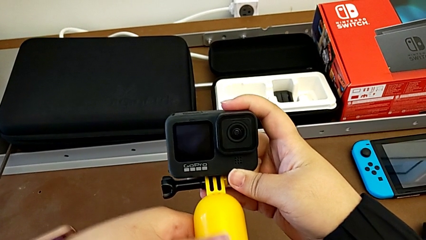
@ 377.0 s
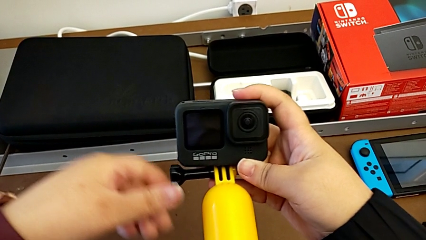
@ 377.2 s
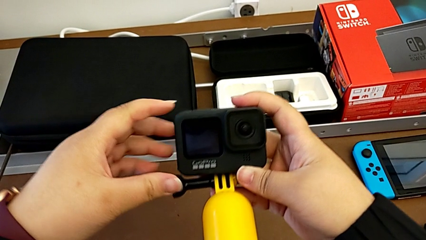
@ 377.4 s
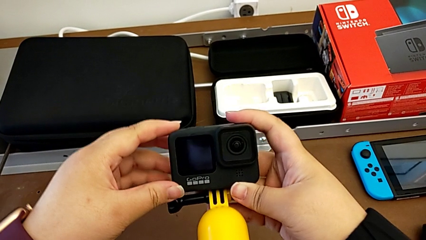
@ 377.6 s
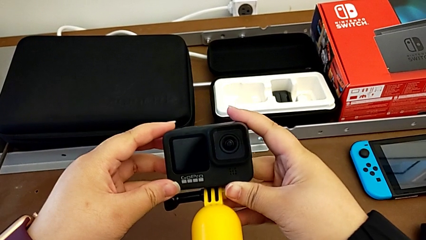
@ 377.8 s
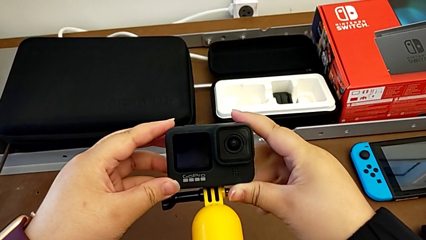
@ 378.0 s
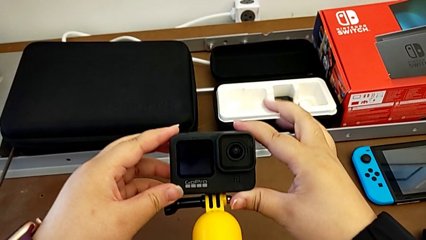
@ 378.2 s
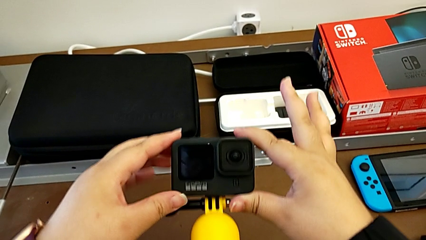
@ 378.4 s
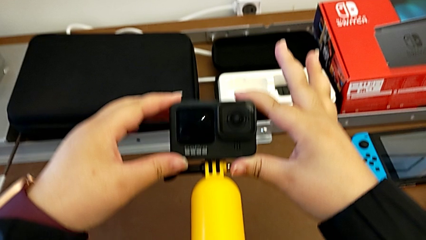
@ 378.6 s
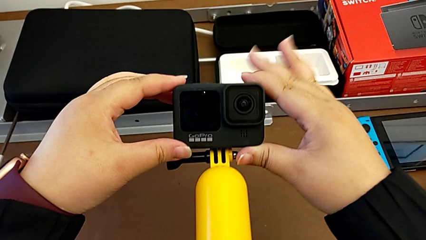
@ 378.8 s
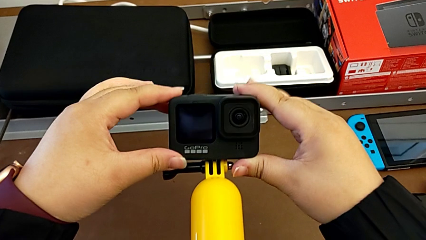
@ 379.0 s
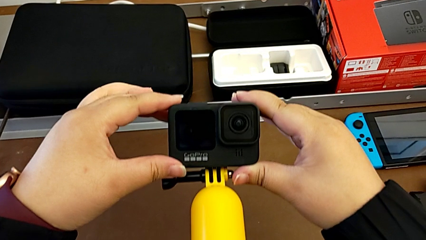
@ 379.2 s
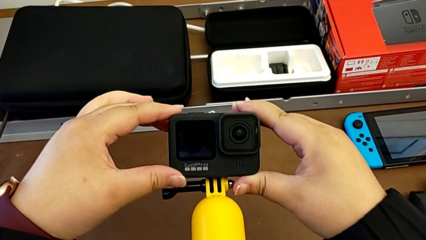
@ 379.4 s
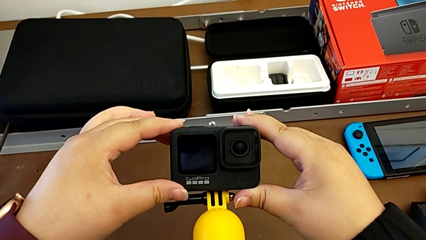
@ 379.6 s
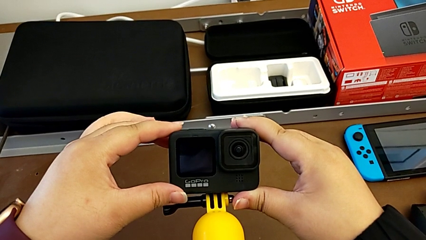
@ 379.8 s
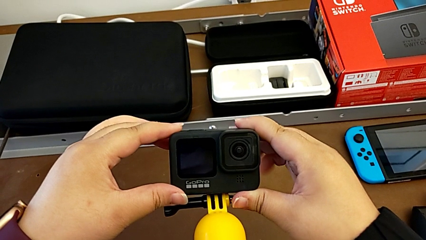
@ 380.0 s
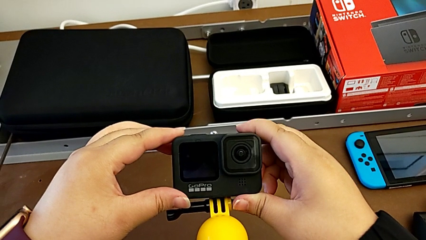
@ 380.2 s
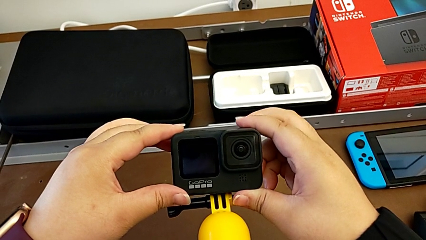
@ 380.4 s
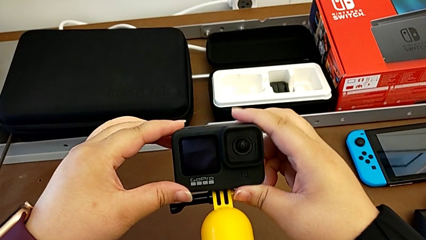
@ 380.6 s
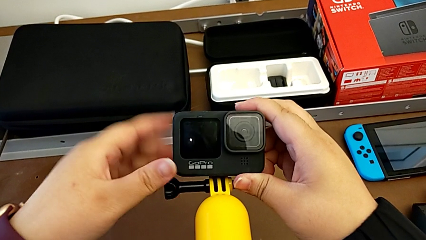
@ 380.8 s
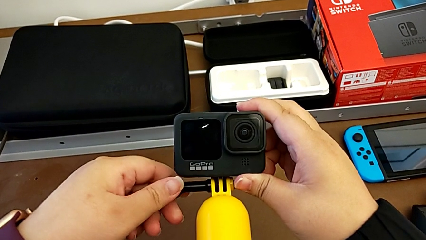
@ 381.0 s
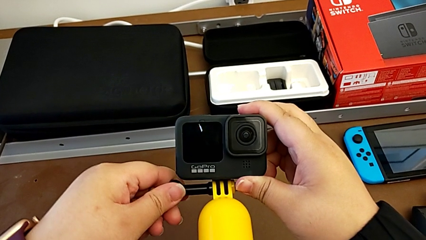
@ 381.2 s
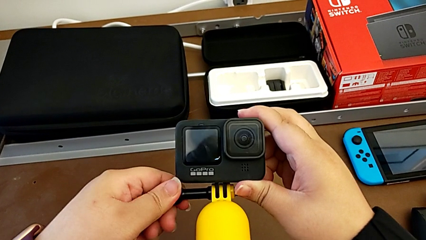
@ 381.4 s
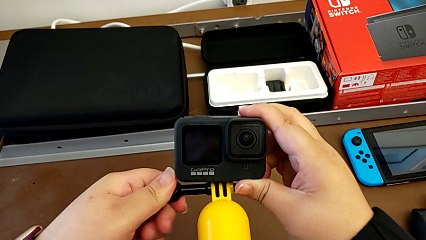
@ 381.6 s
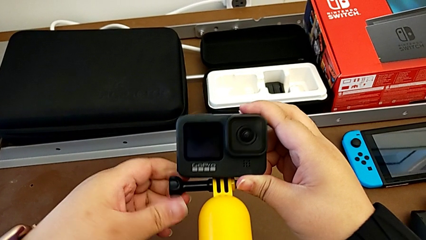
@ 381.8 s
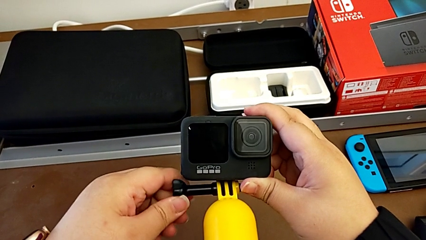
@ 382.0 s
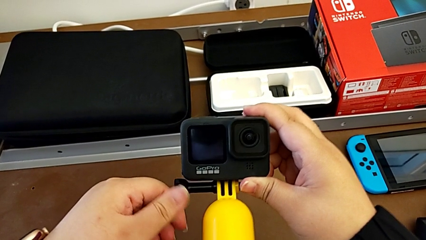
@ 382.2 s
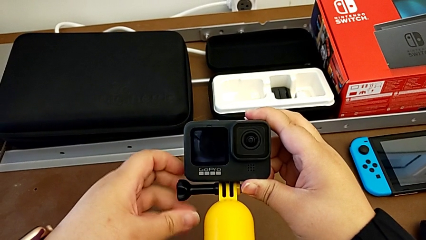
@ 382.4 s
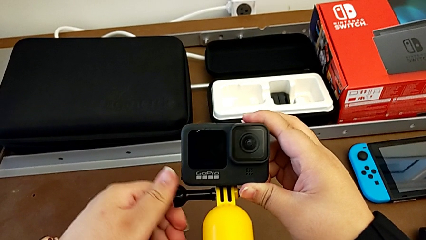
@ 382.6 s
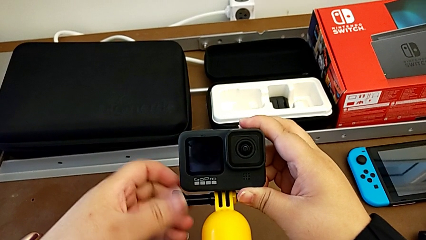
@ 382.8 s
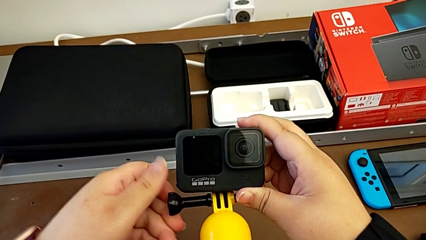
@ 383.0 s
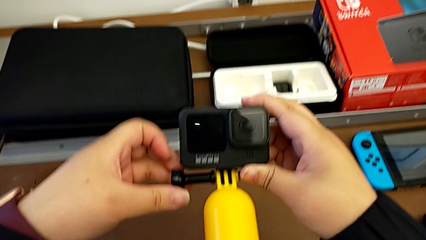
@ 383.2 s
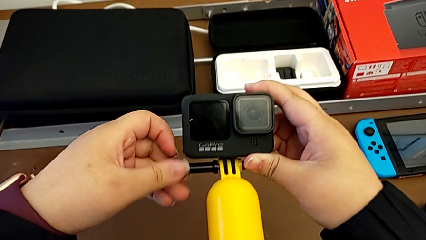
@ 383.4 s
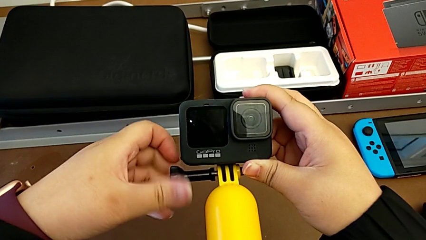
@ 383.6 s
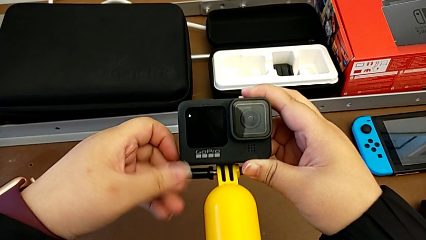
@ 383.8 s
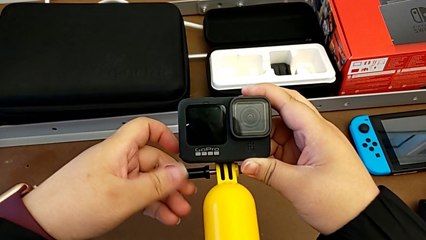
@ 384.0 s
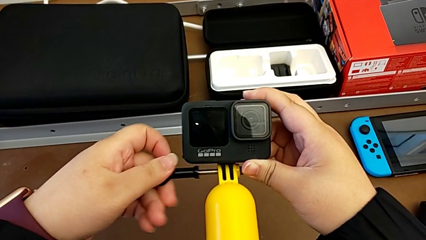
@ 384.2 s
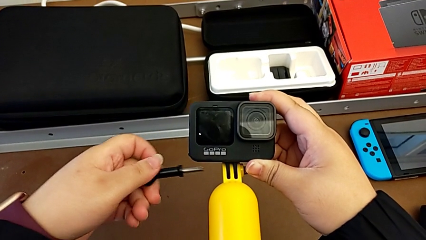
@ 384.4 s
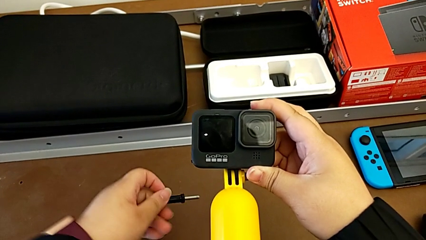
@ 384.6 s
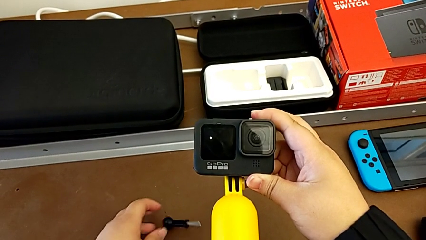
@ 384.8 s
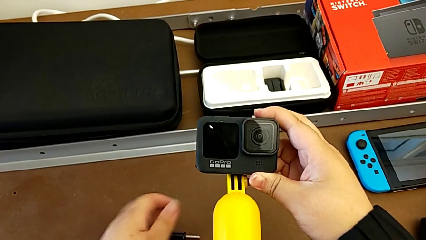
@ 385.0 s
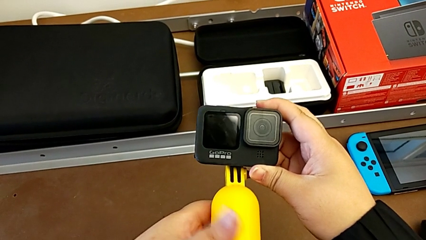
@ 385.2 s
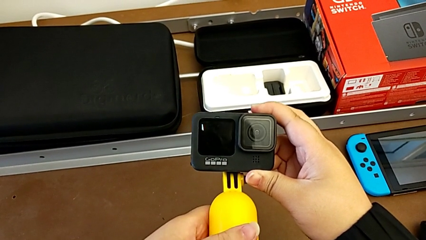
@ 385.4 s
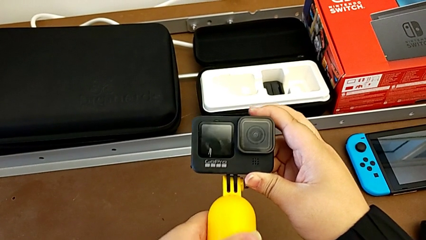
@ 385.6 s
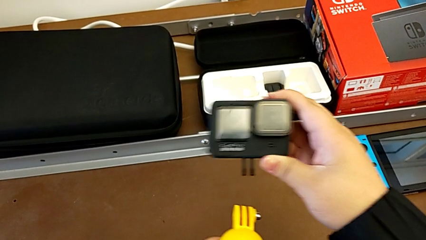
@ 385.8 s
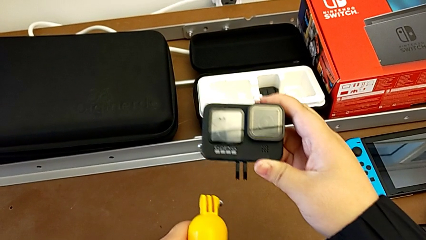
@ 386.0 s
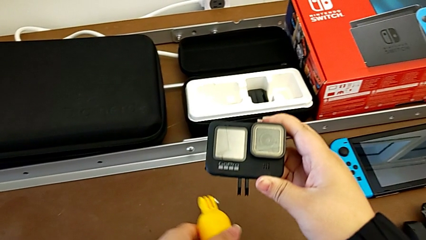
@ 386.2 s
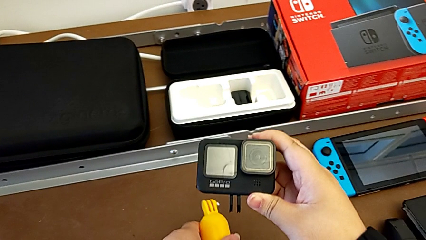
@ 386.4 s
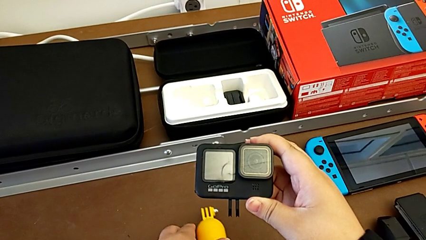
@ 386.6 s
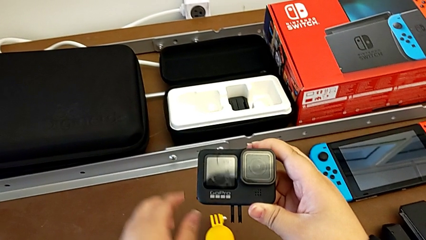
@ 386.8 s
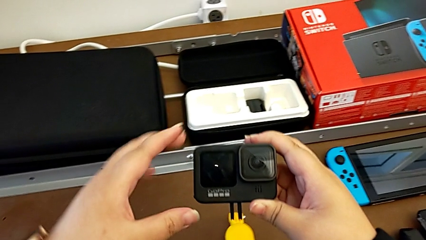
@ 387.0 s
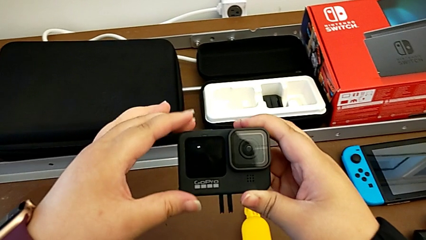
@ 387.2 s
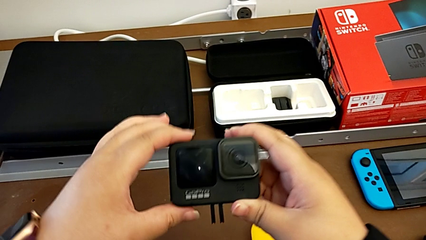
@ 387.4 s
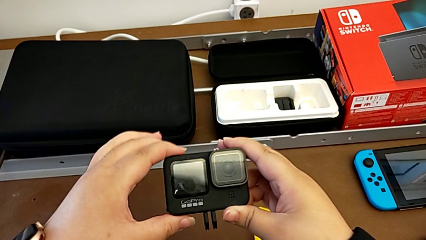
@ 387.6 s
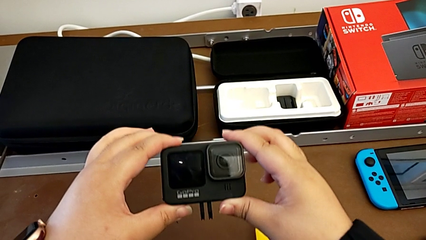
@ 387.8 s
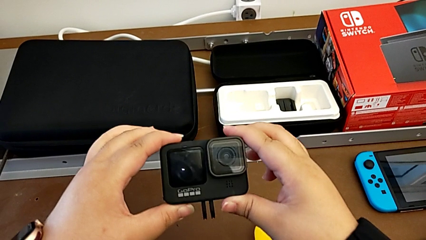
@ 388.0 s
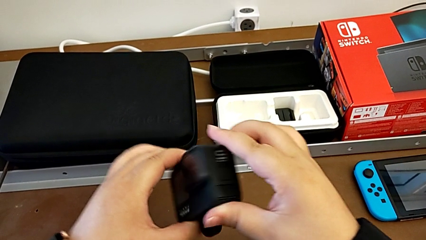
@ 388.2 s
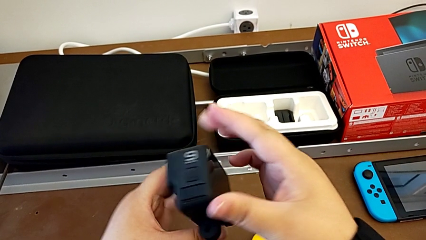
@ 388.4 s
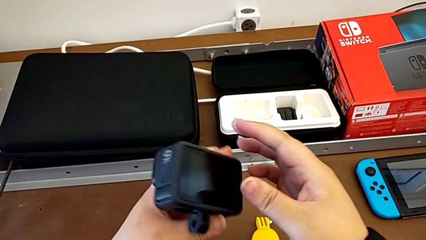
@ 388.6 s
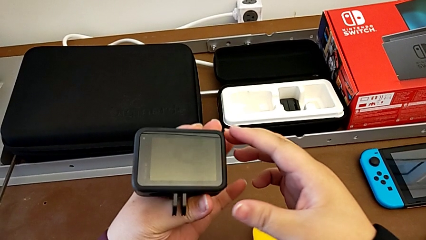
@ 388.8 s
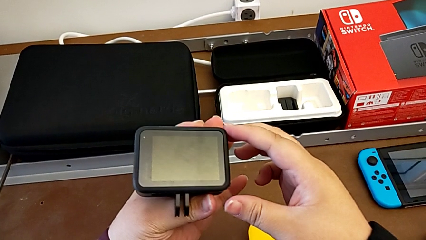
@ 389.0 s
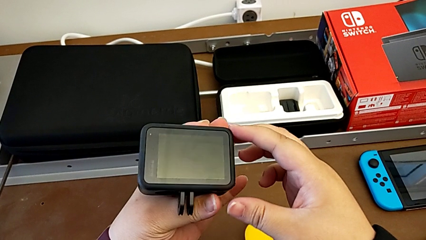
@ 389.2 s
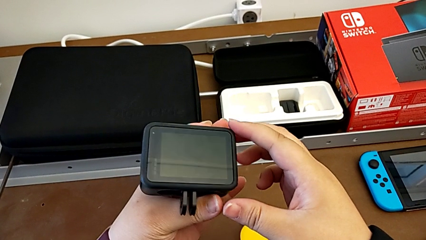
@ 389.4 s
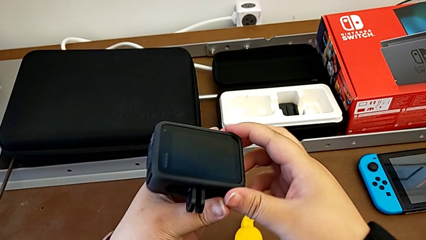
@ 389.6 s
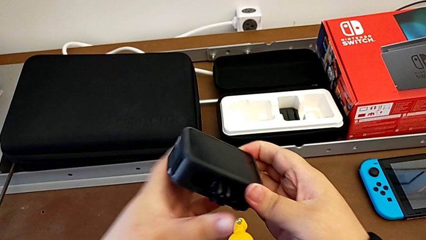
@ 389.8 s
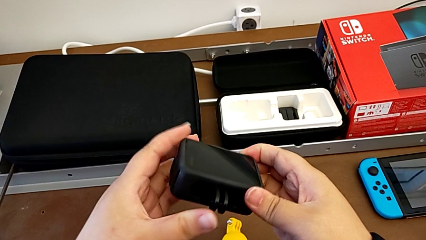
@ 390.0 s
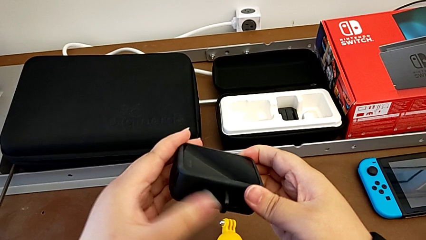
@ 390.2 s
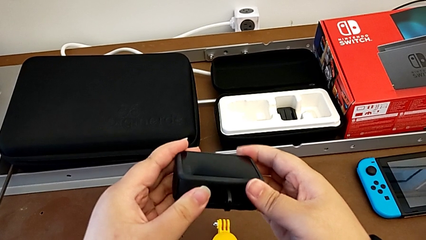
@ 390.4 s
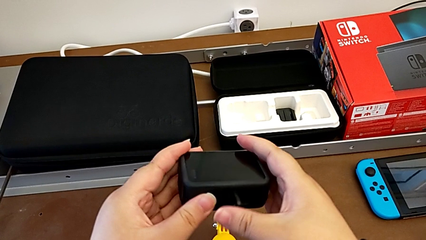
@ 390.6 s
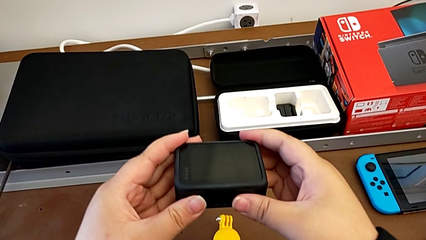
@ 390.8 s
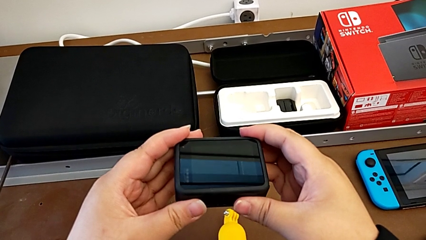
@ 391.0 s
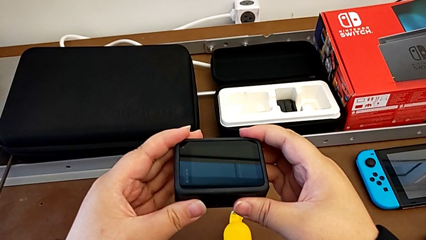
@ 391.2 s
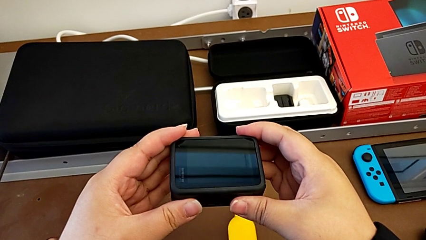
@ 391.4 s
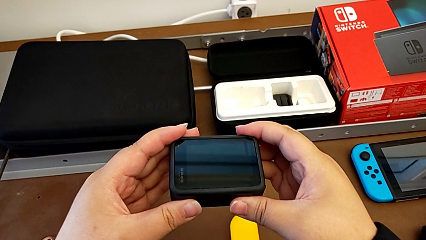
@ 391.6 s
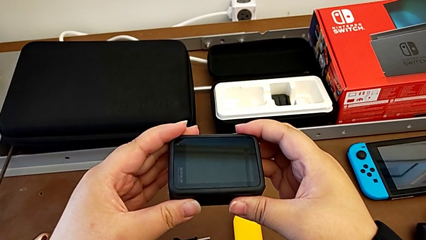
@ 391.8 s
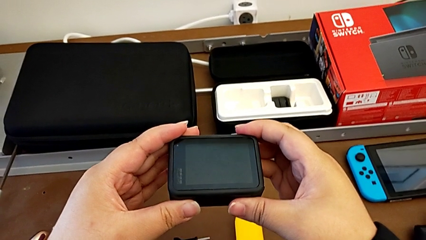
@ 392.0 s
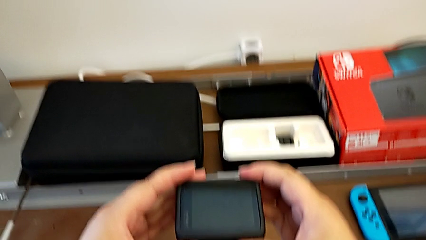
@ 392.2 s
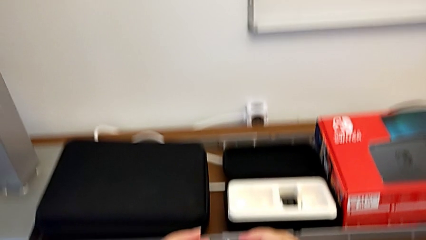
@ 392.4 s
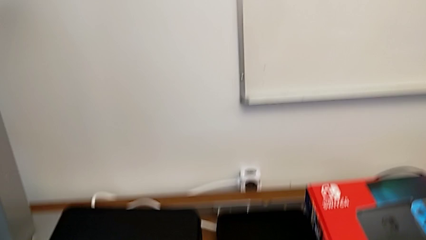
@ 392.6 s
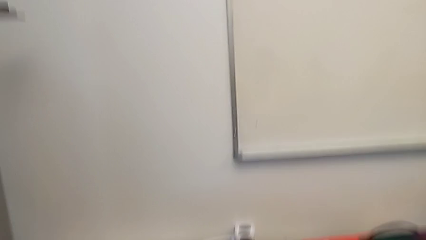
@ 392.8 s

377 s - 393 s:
The camera wearer disassembles the GoPro from the handheld grip. They hold the GoPro, disassemble it, place the handheld grip, inspect the GoPro, close the mounting peg and hold the GoPro.
